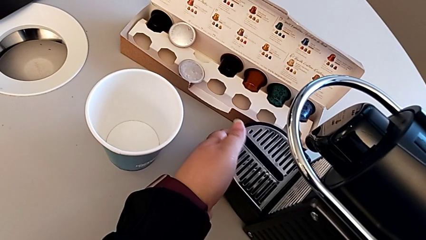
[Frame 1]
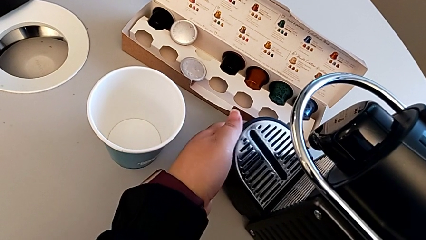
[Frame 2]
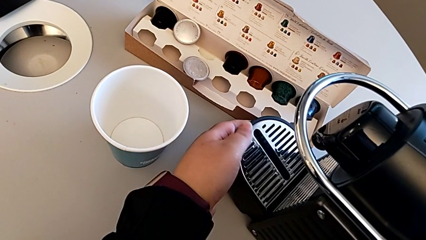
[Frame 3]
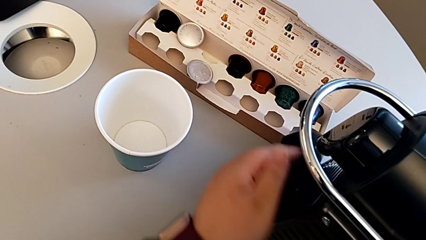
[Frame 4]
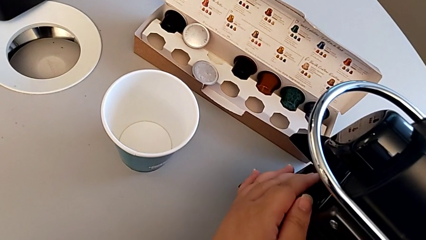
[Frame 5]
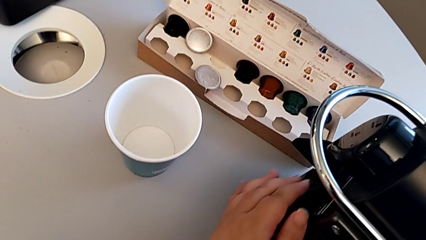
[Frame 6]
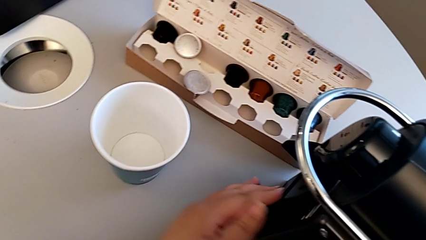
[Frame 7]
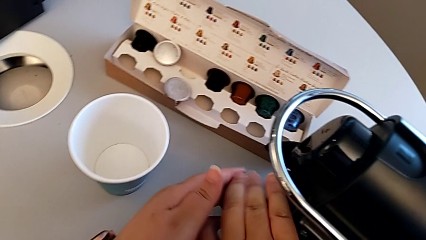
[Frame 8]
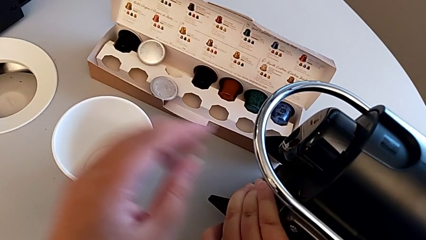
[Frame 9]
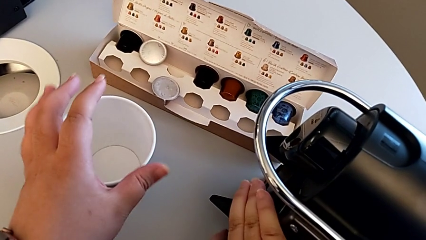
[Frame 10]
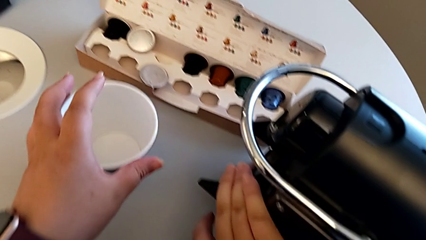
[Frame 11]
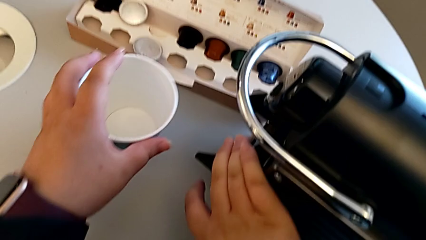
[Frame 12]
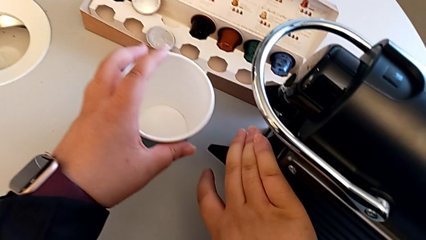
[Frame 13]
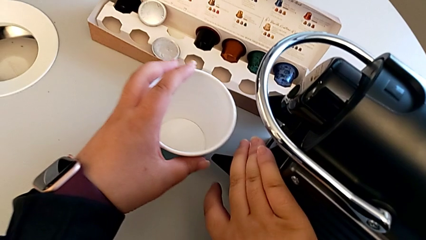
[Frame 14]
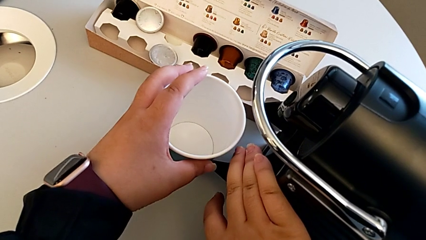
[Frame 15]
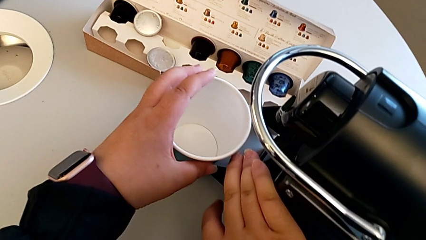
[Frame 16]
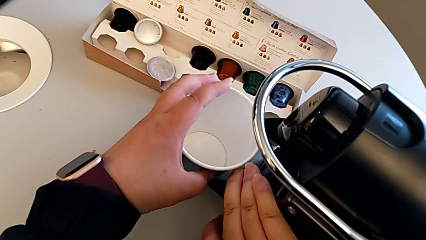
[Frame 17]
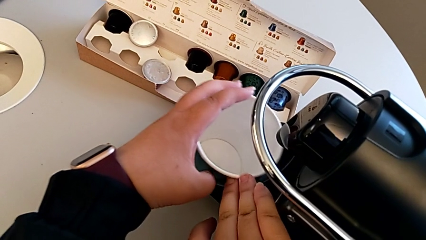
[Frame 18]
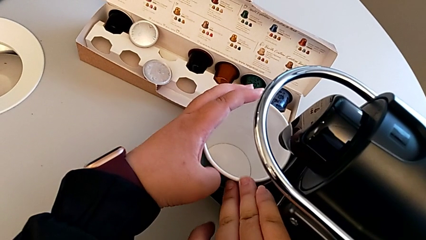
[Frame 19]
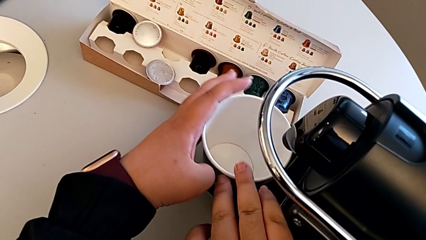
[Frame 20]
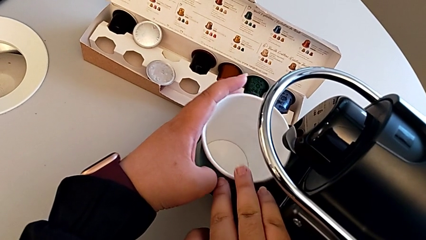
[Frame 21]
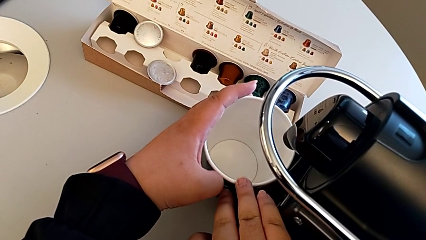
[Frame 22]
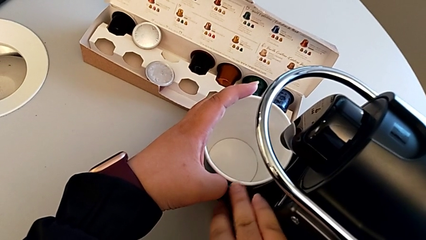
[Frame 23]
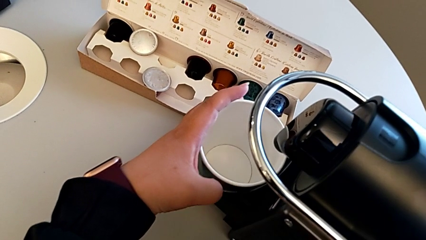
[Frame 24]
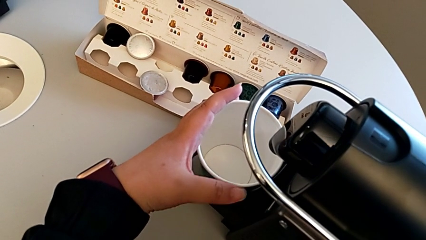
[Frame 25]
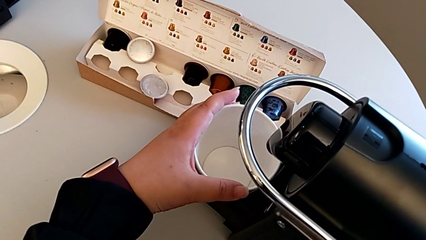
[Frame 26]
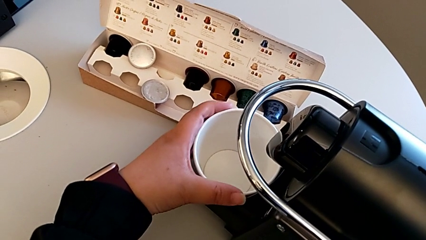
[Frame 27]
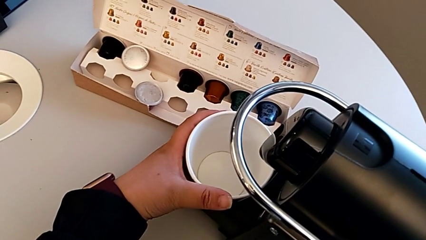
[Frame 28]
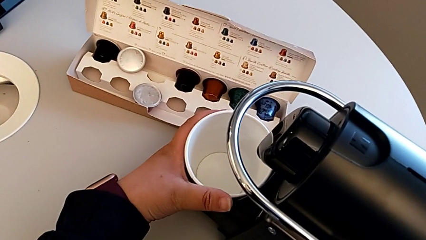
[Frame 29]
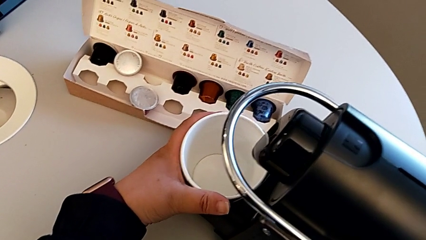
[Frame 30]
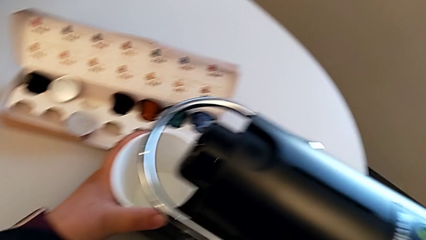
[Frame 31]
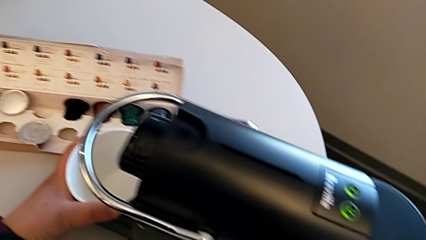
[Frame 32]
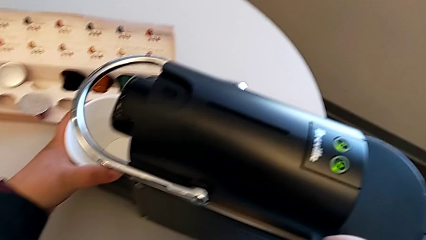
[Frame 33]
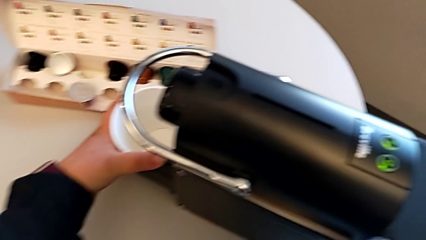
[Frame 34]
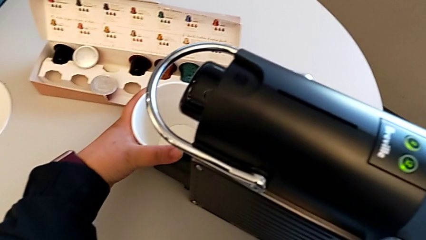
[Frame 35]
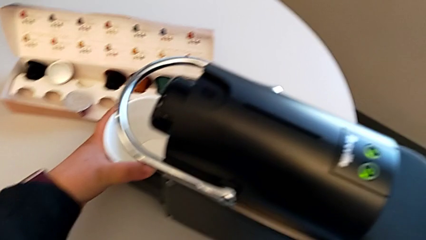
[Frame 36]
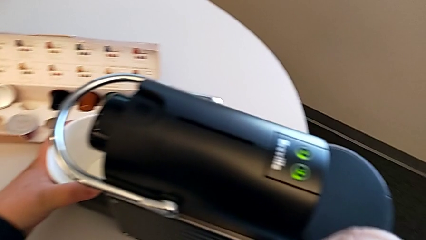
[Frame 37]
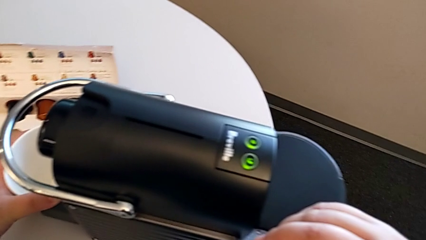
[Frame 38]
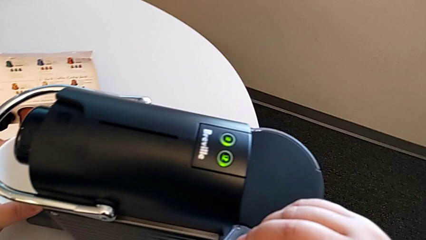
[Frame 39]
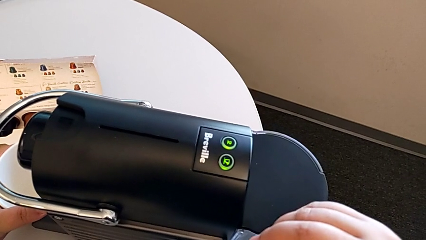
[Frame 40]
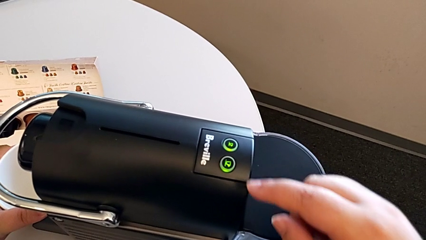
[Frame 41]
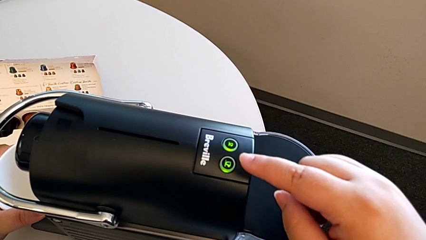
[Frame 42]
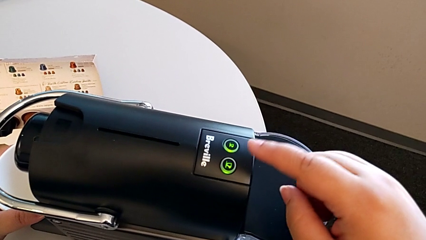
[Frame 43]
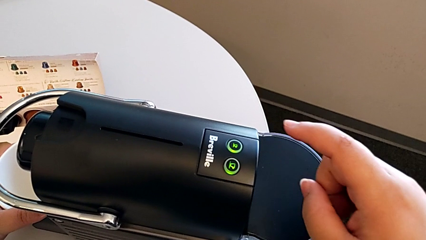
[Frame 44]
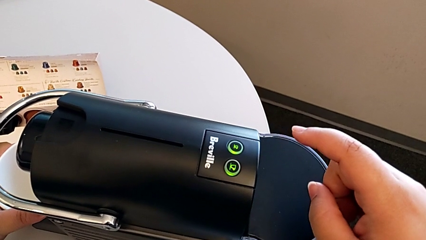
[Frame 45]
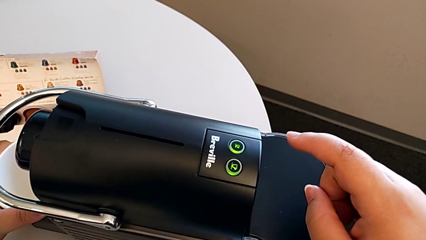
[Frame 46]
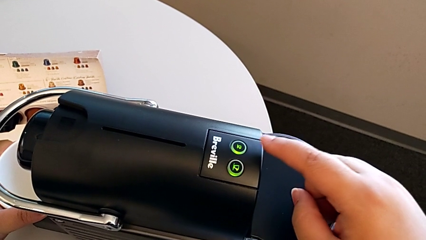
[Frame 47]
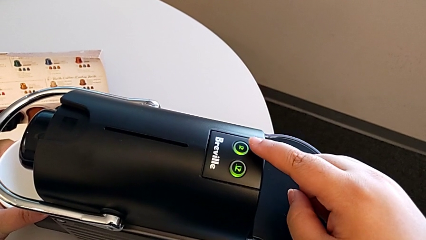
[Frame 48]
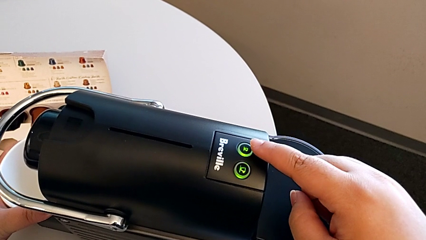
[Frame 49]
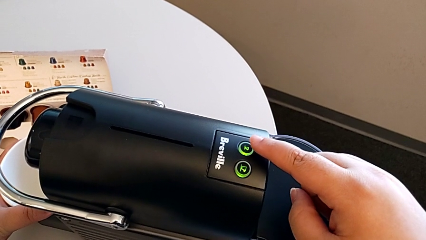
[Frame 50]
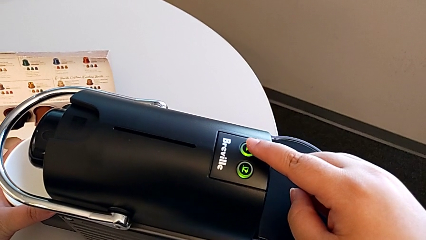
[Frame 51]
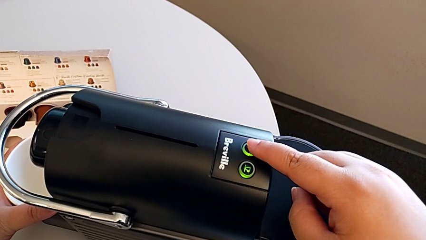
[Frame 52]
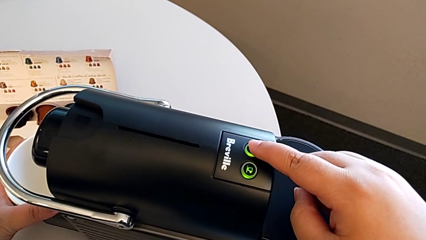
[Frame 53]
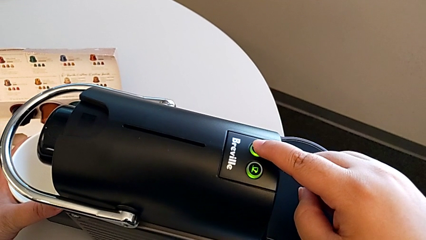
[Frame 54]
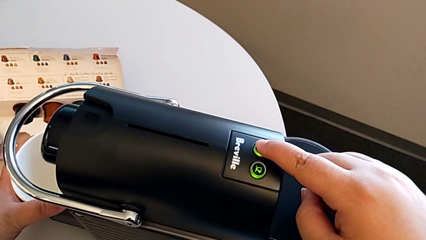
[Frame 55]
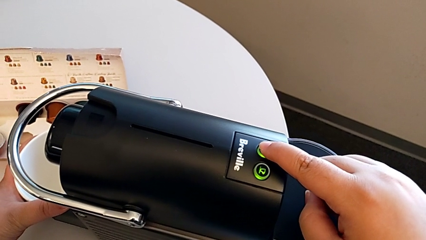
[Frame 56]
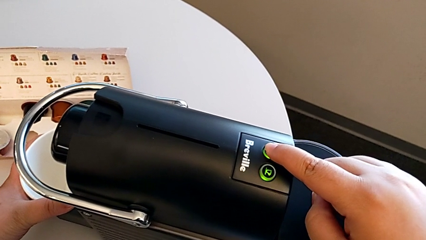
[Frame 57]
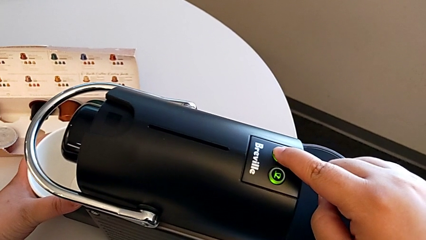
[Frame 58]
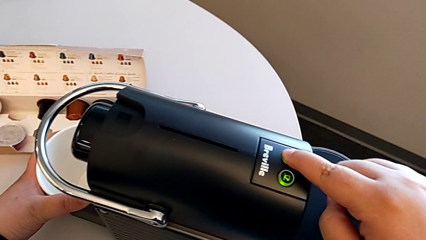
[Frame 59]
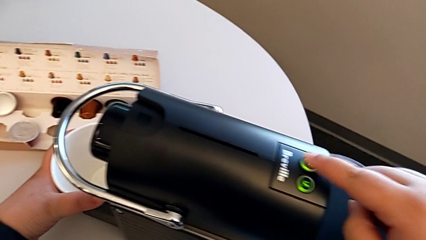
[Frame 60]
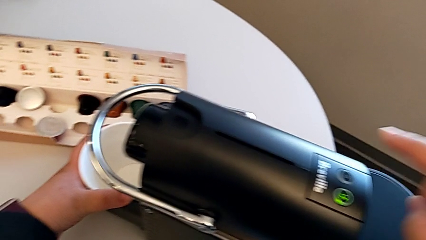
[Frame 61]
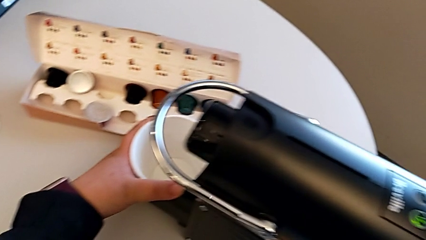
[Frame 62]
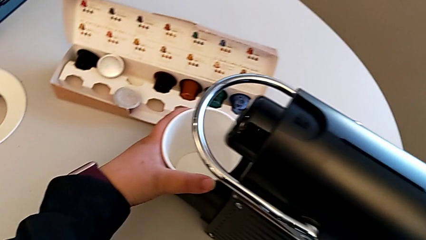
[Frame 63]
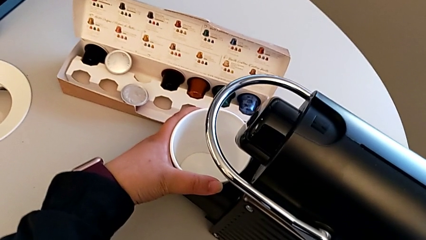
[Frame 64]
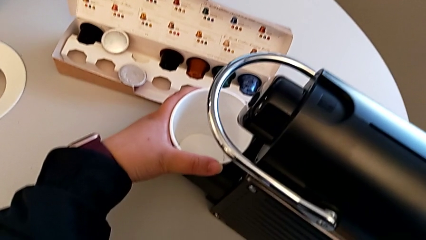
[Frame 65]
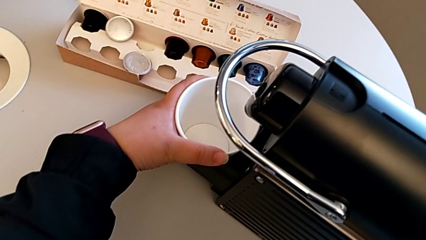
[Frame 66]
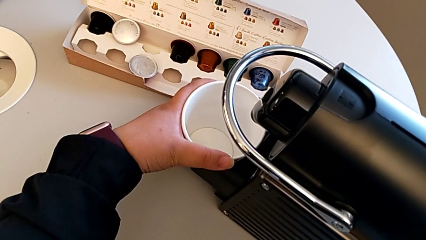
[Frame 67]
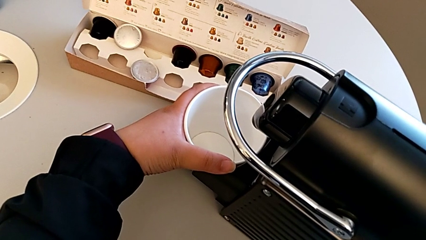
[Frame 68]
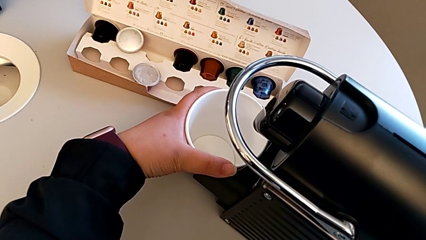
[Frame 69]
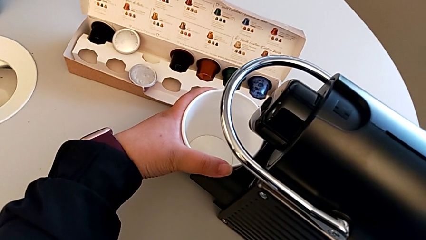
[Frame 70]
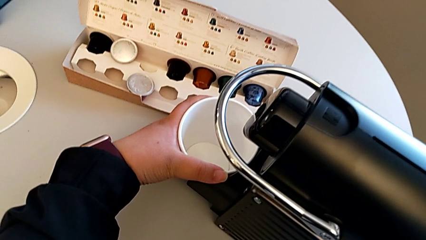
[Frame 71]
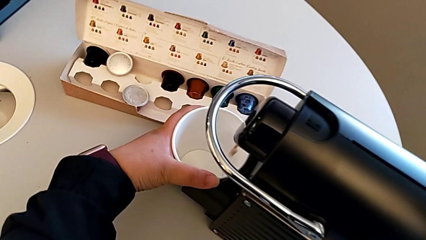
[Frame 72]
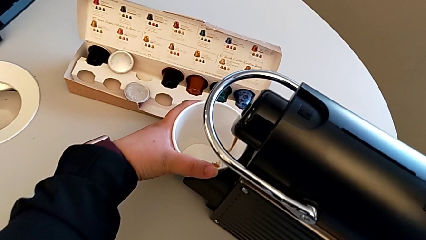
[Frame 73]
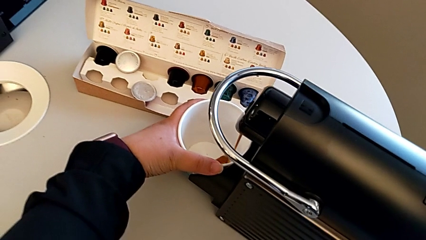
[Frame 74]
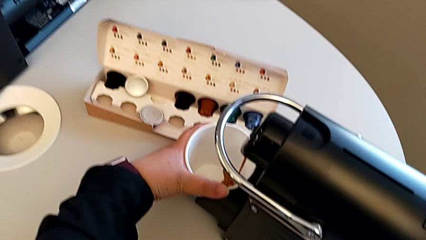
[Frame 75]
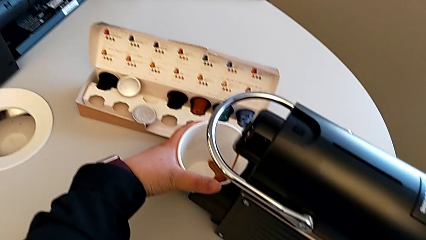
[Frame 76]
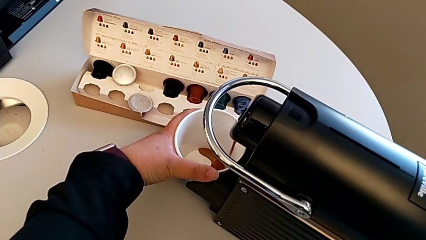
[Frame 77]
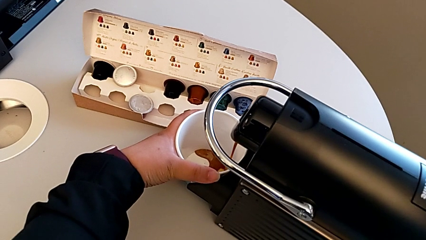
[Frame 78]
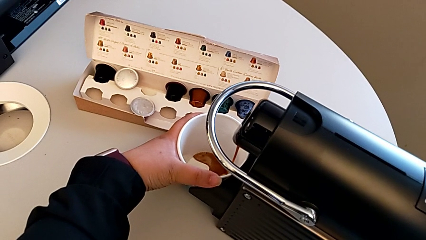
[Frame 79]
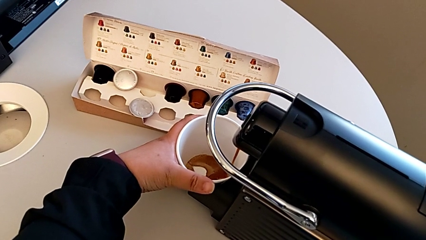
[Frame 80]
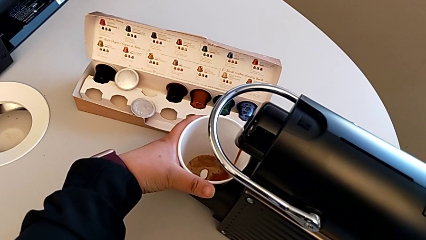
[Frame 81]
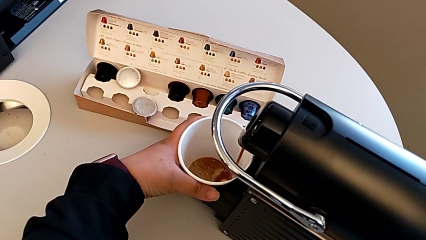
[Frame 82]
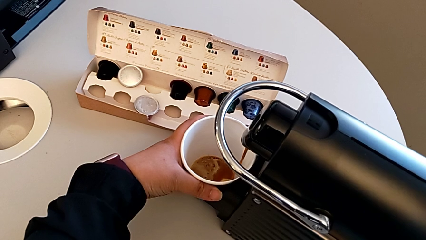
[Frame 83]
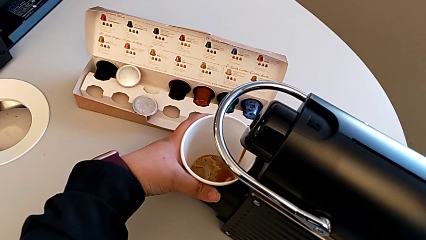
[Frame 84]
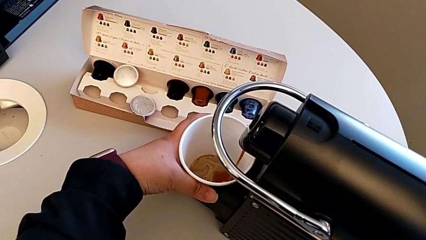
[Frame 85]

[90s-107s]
The camera wearer is making a coffee. They flip the drip tray, slide the cup and place it, all with the left hand. They inspect the button and press it with the right hand, and begin to hold the cup with the left hand.
